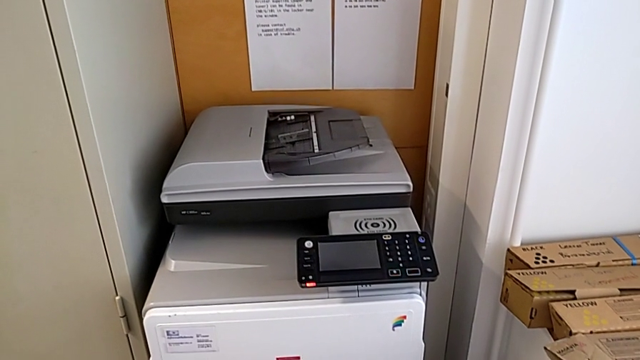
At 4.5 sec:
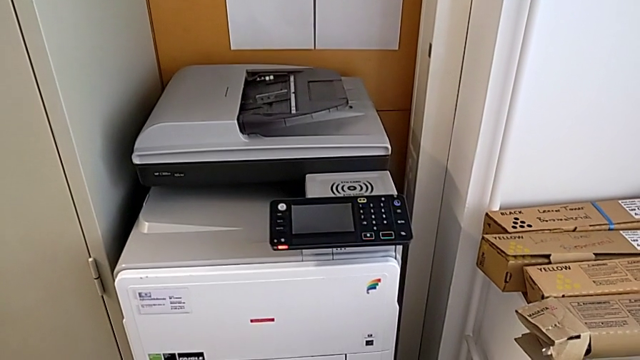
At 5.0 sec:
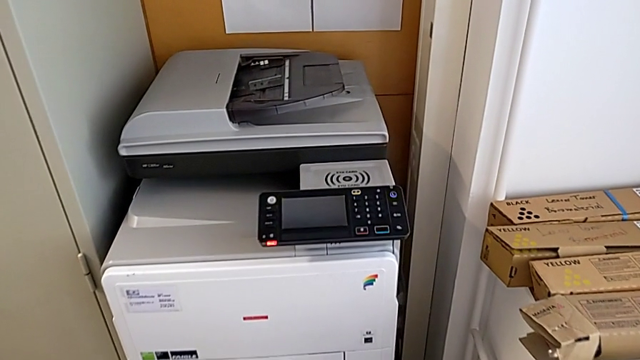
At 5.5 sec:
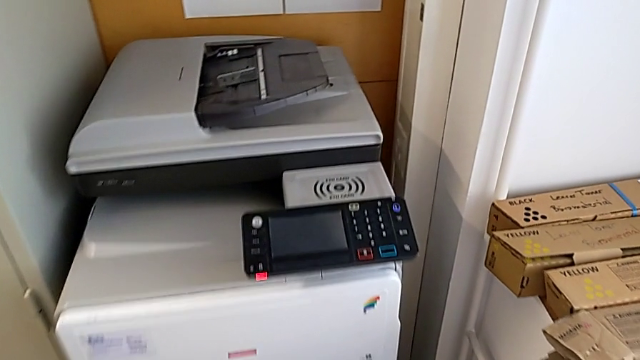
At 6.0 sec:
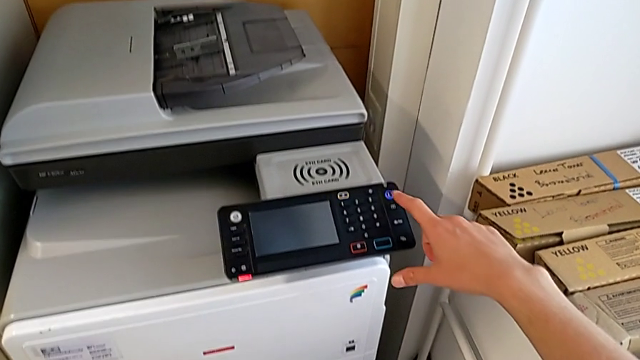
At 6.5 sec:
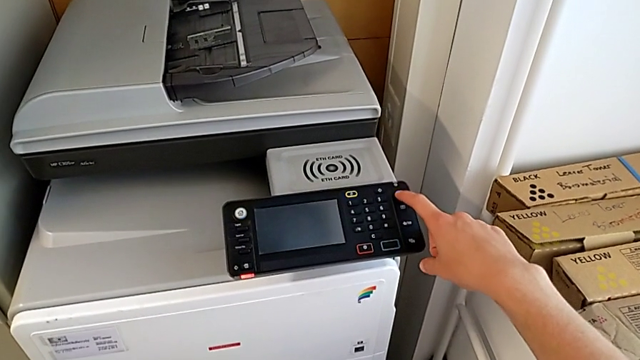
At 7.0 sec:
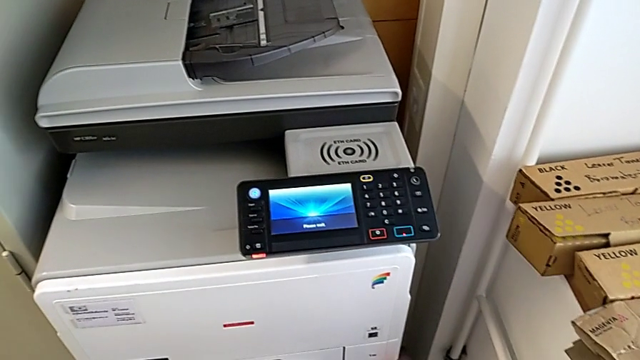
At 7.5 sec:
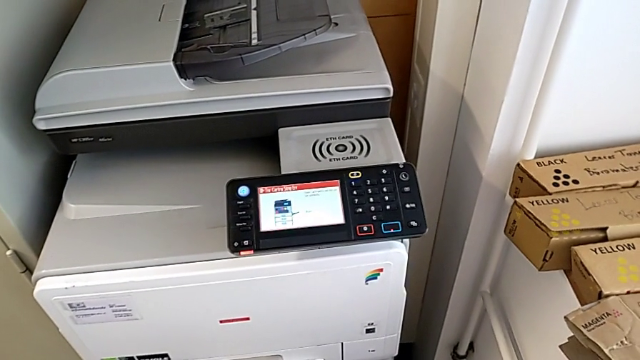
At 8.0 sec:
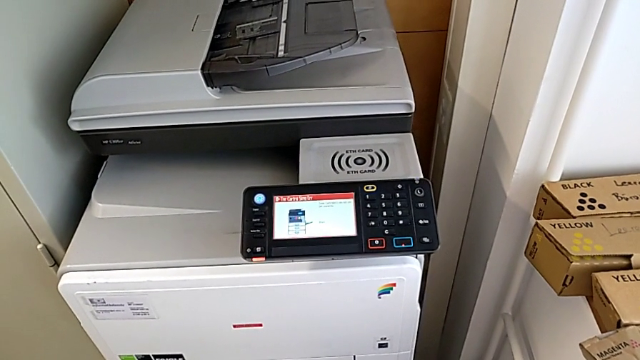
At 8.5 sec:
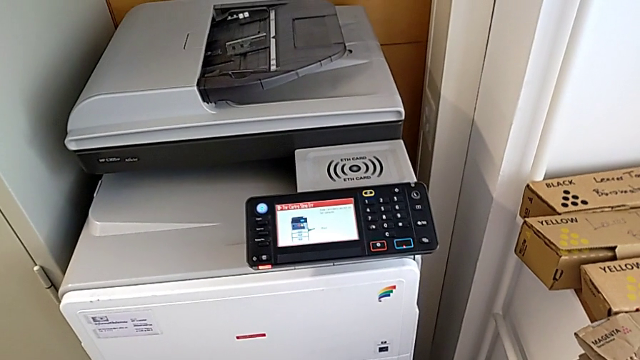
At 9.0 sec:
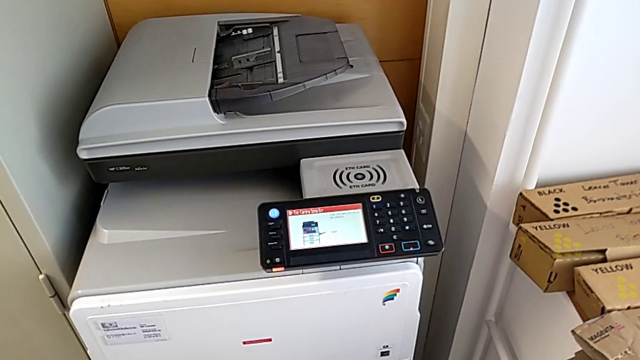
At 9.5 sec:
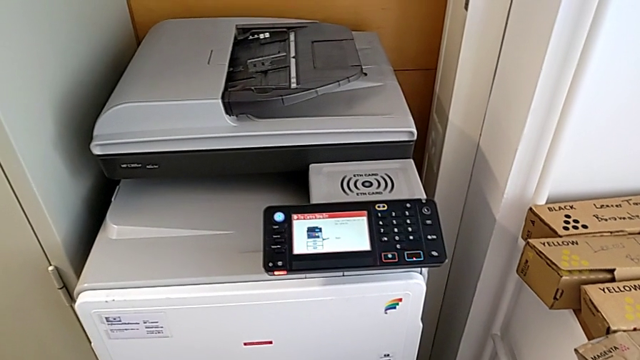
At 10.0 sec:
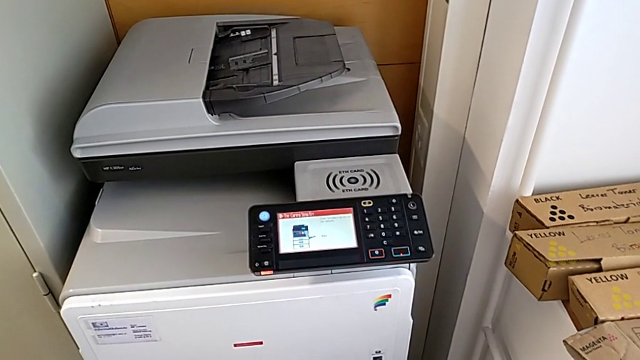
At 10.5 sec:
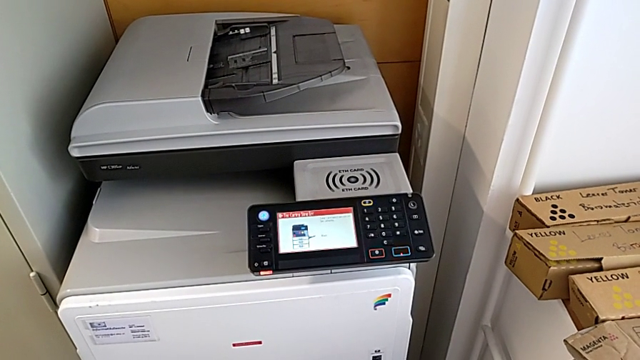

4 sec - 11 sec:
The camera wearer turns on the printer. They press the purple button.

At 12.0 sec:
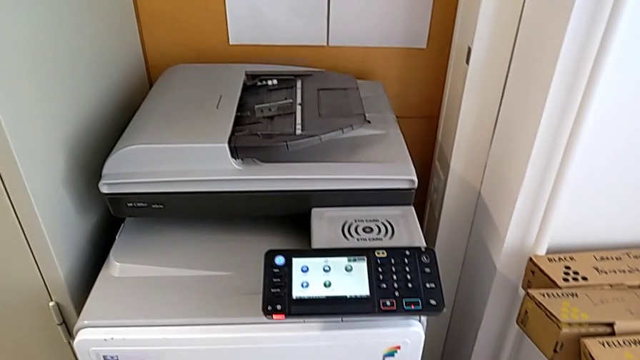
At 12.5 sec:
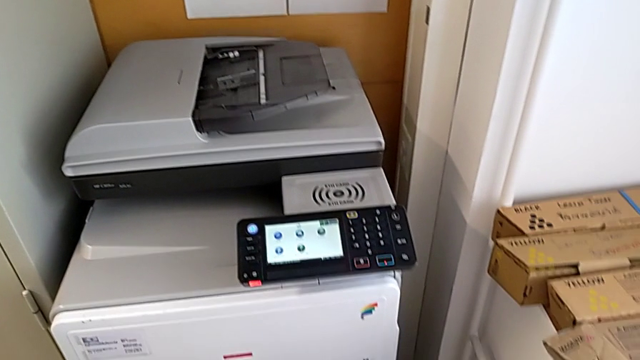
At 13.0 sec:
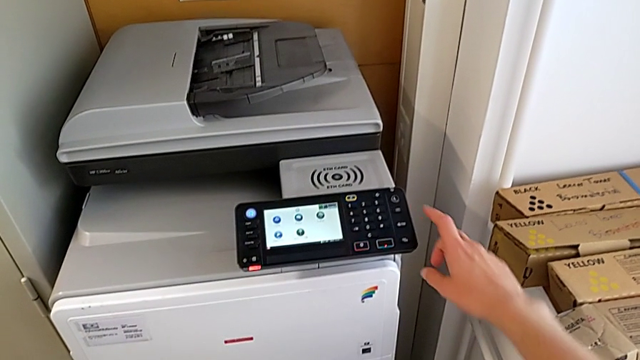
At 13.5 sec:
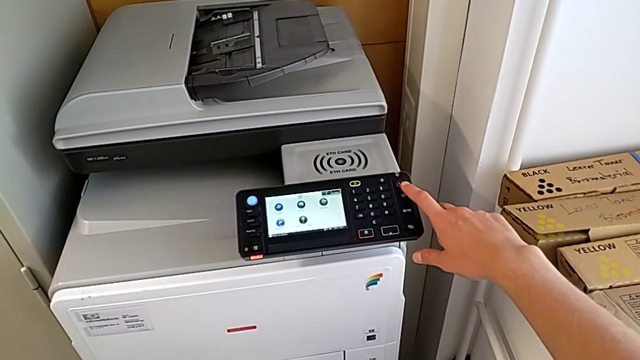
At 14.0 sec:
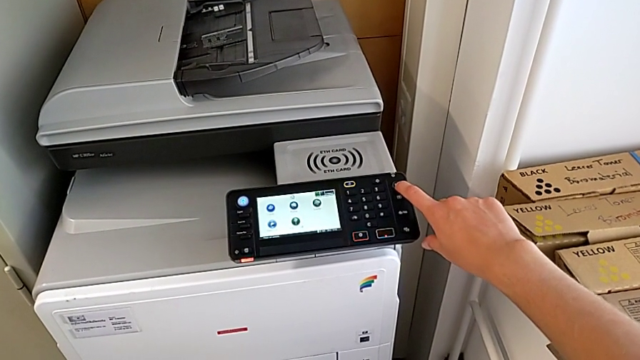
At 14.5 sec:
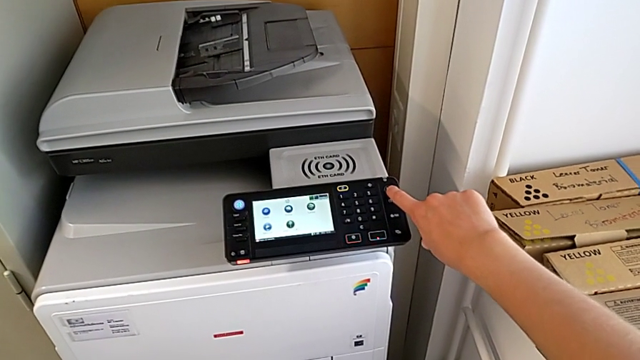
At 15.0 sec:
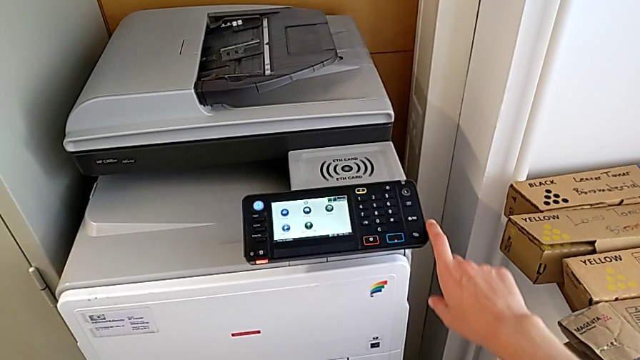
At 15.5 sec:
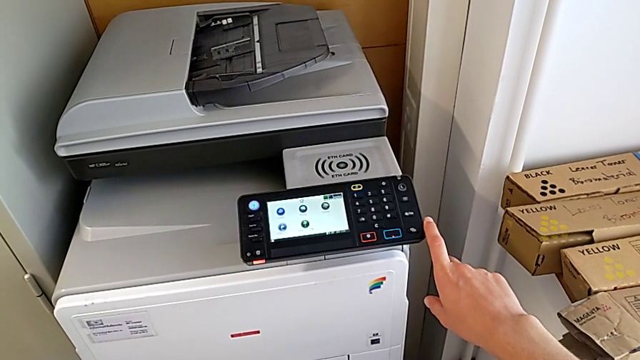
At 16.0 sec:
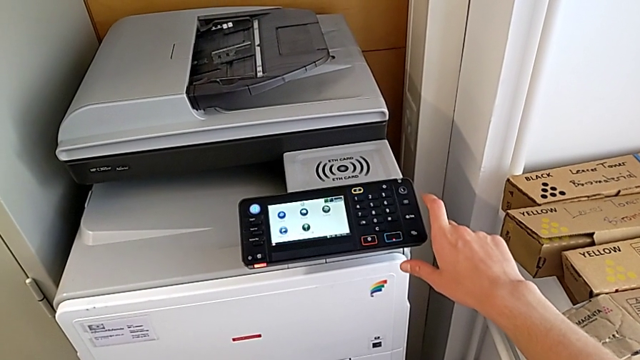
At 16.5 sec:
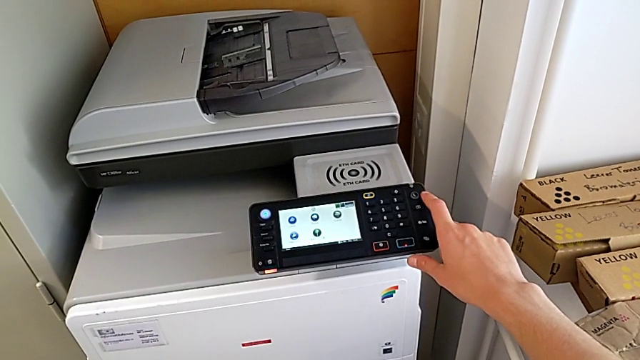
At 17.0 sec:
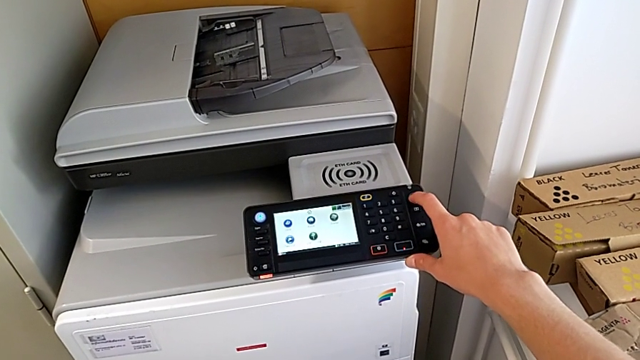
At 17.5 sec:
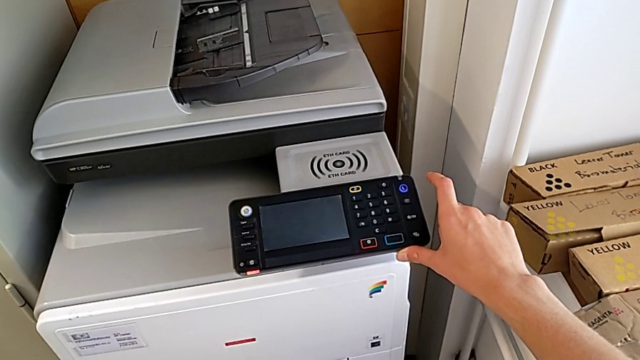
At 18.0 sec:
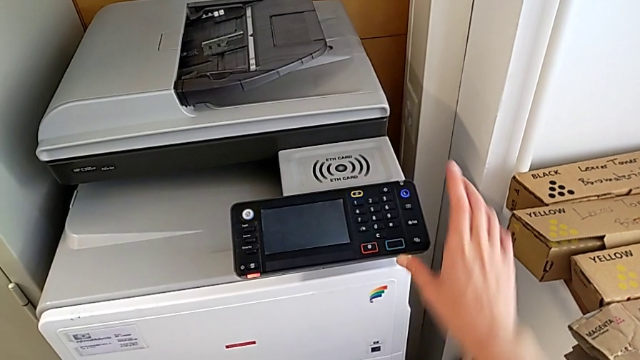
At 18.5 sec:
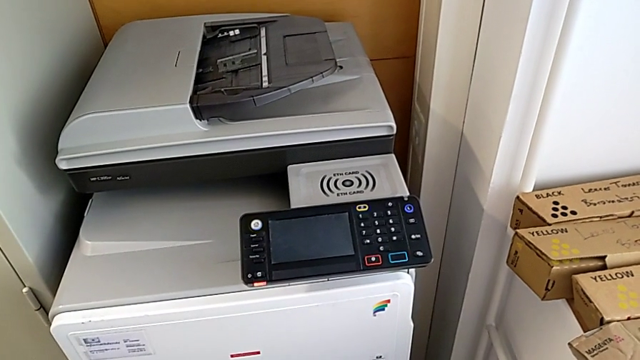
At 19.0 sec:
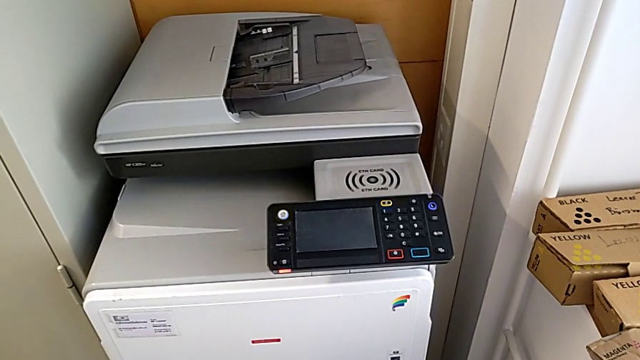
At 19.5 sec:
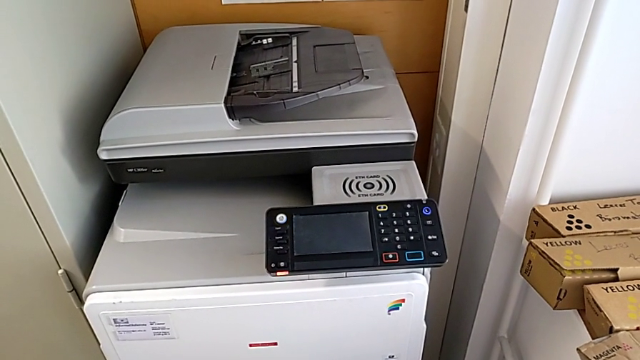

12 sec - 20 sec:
The camera wearer turns off the printer. They approach the purple button and press the purple button twice.

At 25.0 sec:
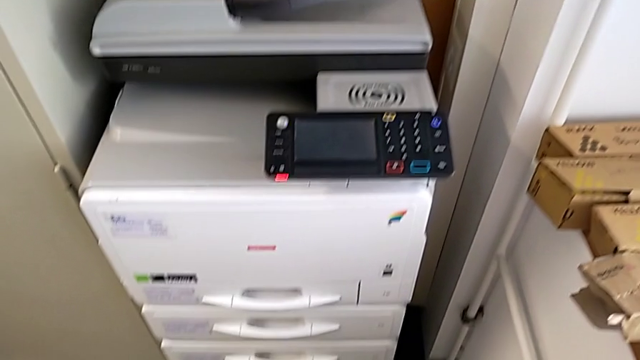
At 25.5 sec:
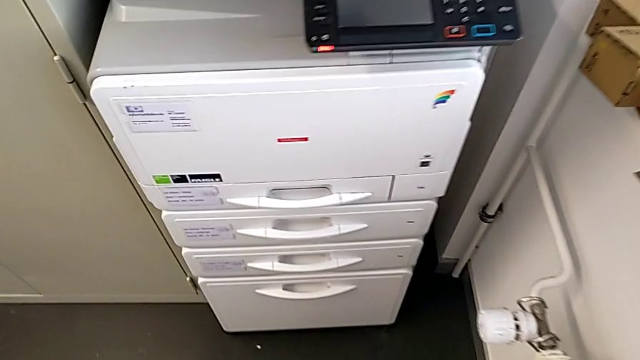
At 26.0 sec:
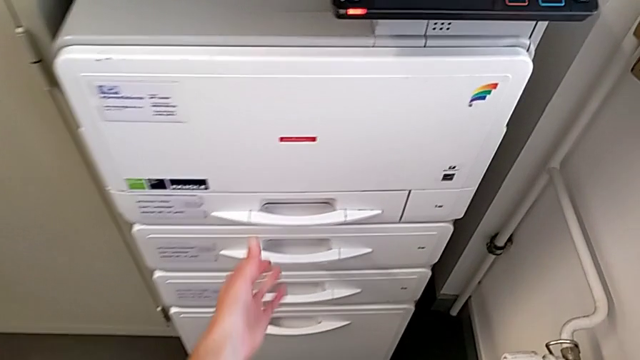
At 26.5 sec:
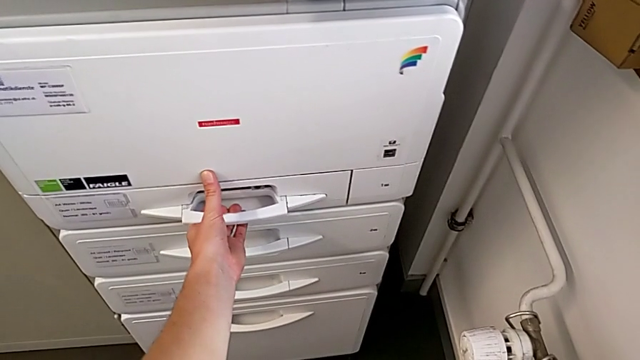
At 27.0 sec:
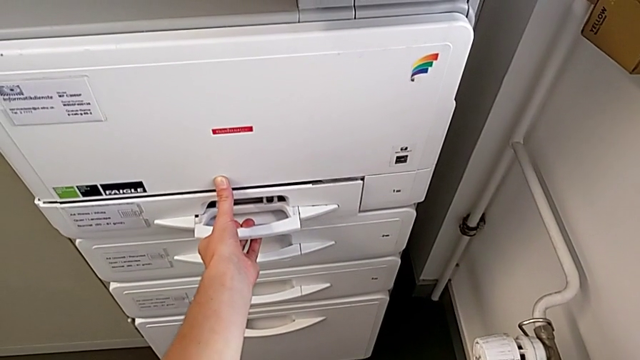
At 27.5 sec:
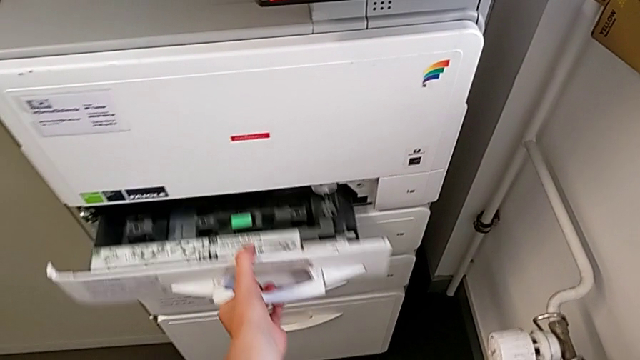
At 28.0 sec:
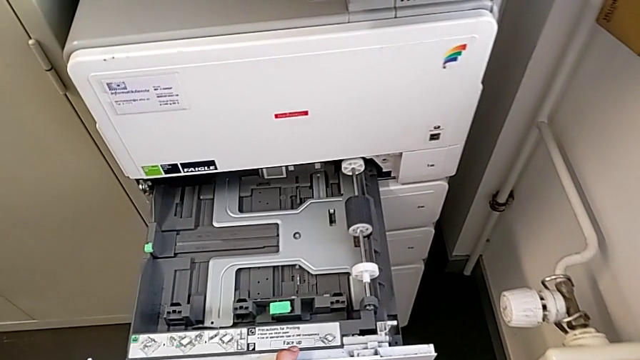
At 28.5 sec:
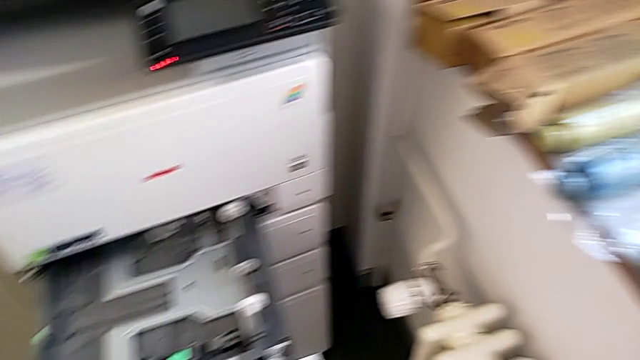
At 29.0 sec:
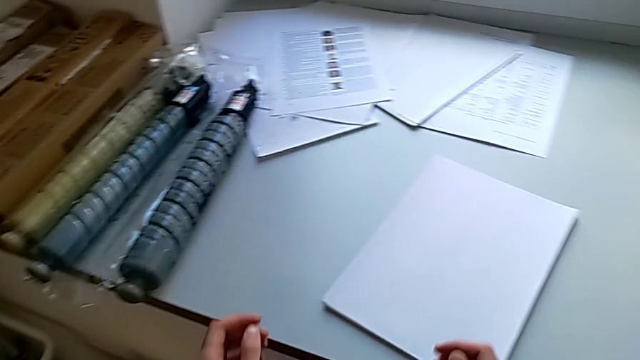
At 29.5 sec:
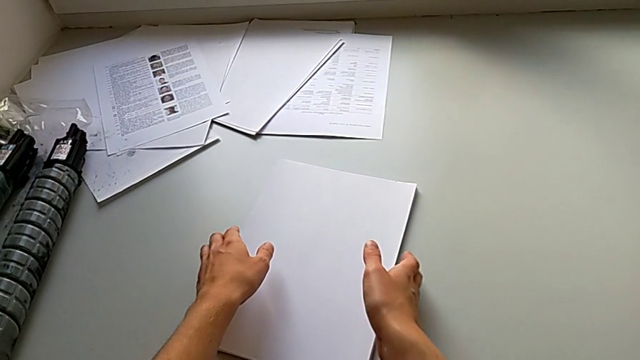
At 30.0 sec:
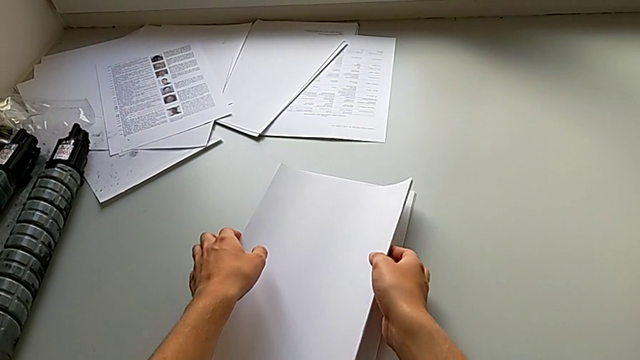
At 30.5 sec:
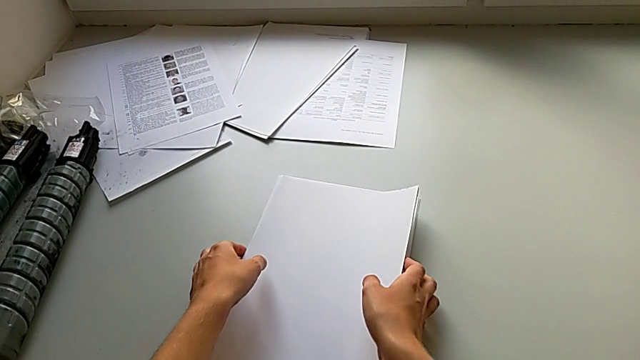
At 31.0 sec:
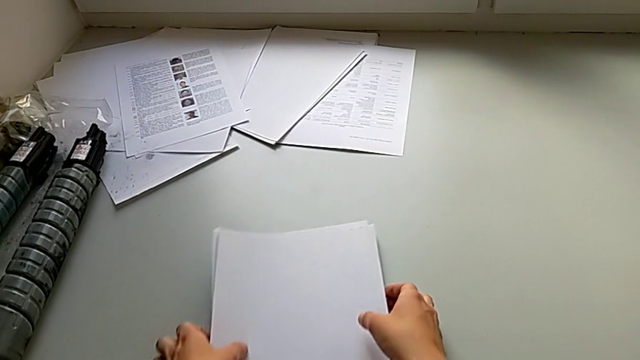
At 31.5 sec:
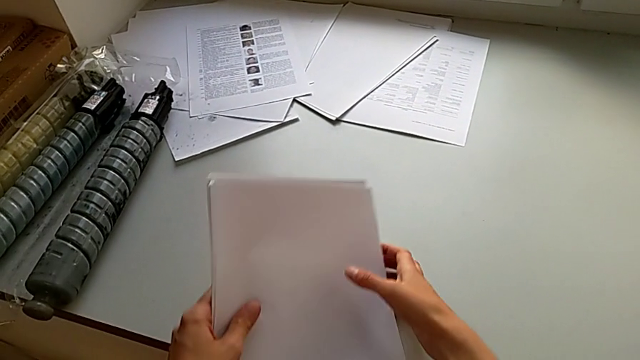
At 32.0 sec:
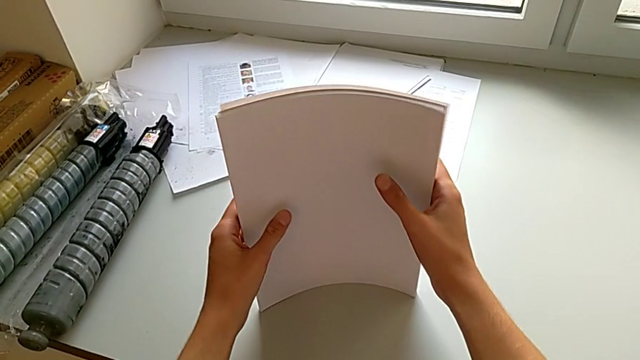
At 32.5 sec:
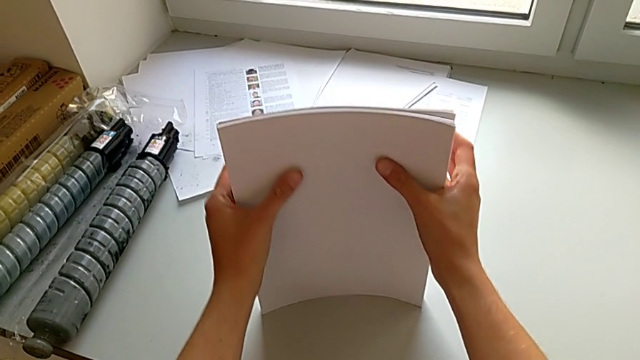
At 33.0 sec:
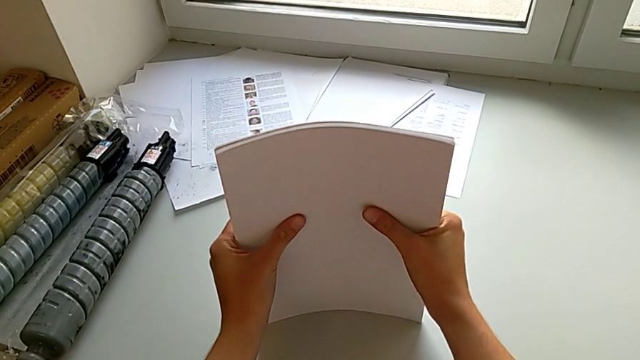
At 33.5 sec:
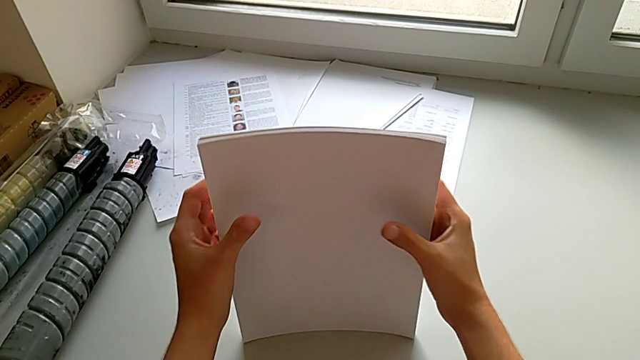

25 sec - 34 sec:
The camera wearer is loading the paper stack into the paper tray. They approach the paper tray, open it, grab the white paper stack and begin to align it.
